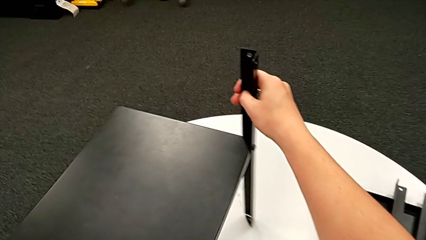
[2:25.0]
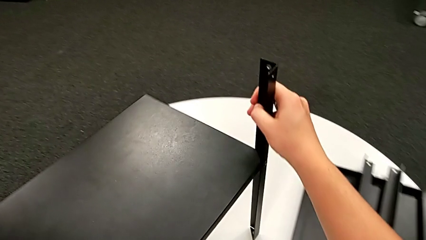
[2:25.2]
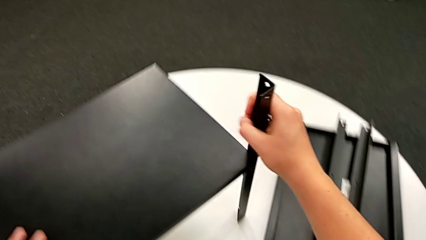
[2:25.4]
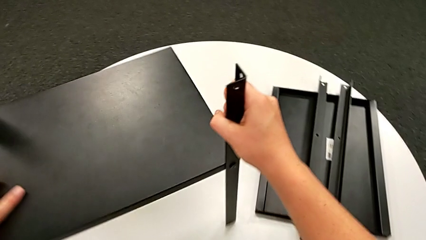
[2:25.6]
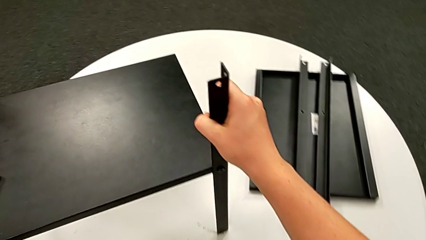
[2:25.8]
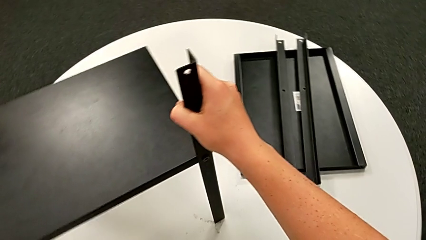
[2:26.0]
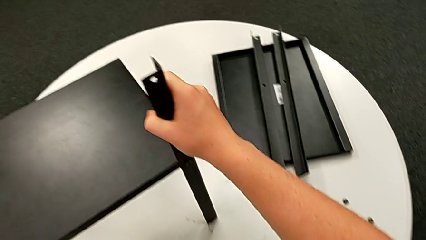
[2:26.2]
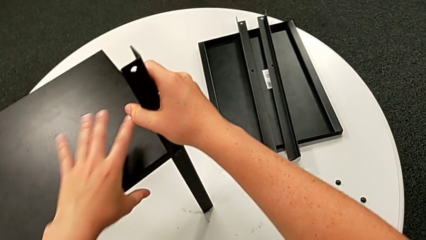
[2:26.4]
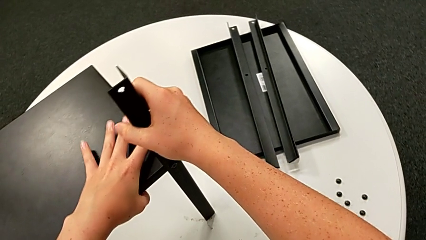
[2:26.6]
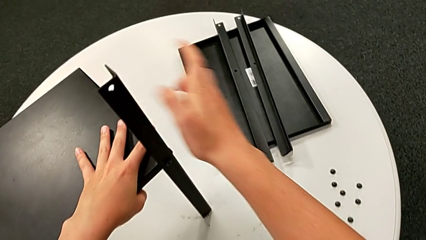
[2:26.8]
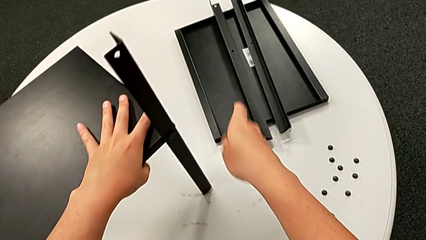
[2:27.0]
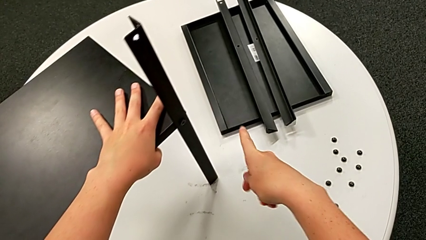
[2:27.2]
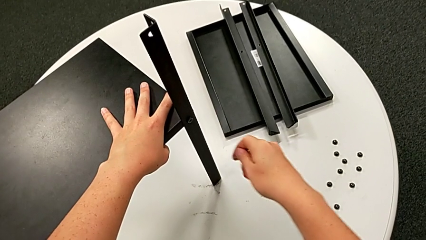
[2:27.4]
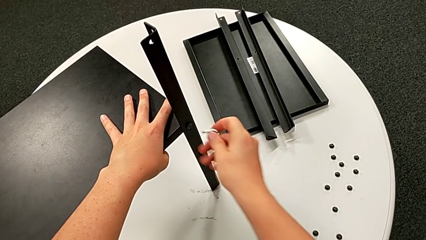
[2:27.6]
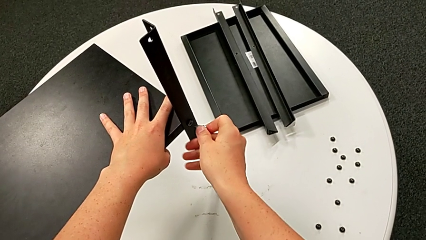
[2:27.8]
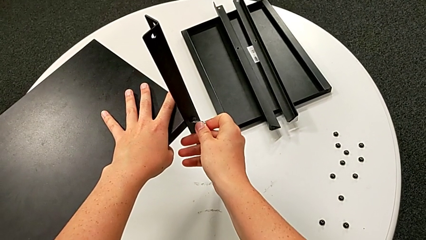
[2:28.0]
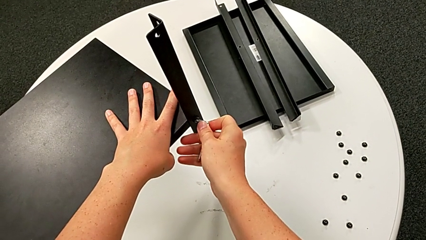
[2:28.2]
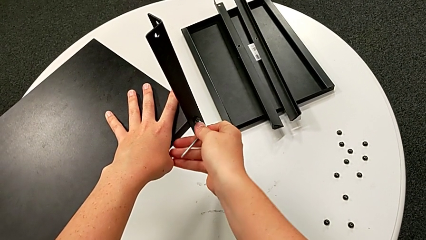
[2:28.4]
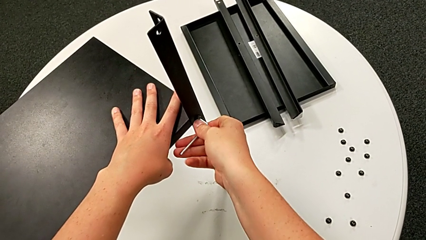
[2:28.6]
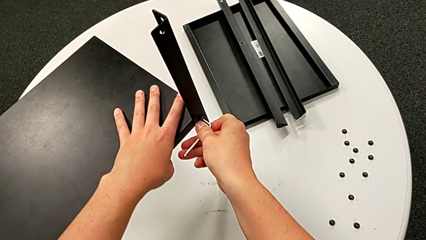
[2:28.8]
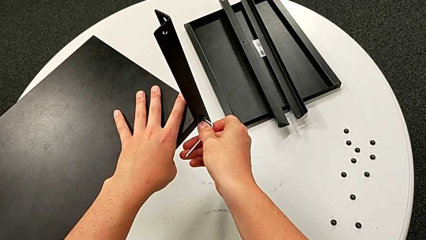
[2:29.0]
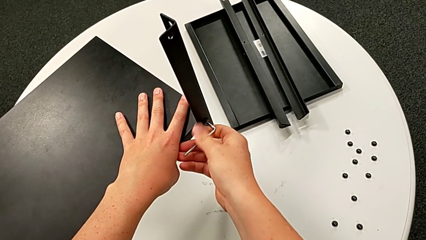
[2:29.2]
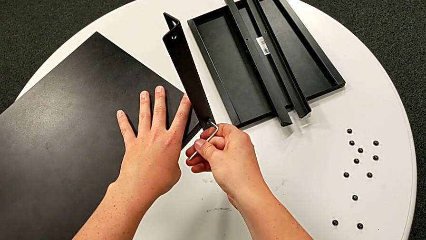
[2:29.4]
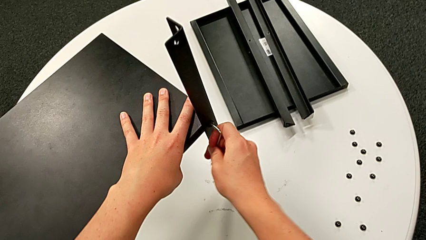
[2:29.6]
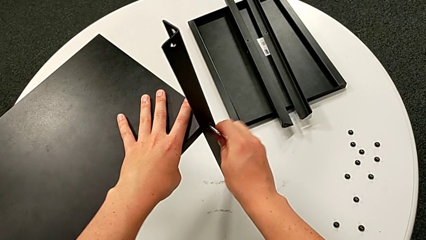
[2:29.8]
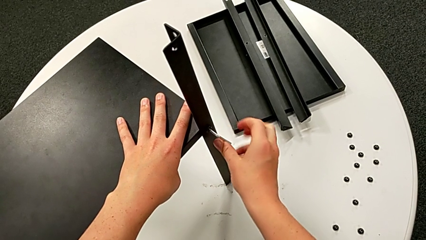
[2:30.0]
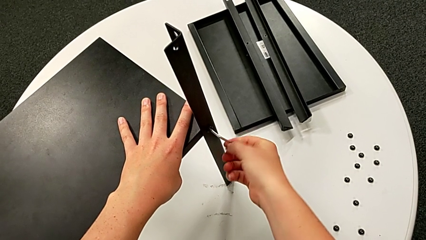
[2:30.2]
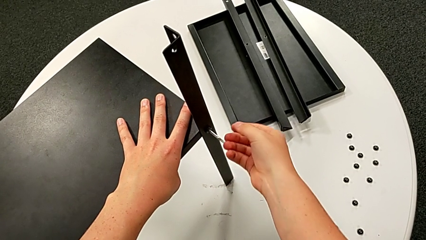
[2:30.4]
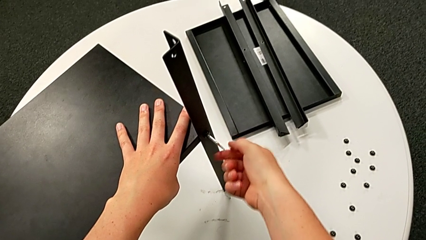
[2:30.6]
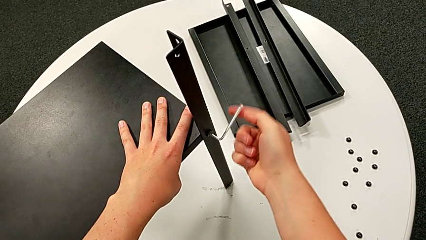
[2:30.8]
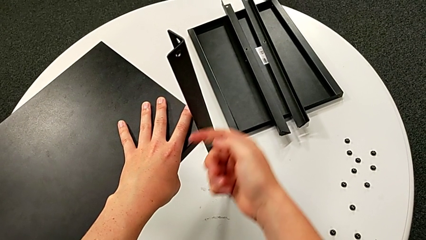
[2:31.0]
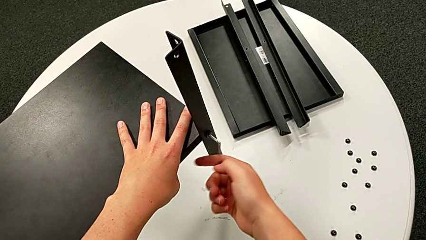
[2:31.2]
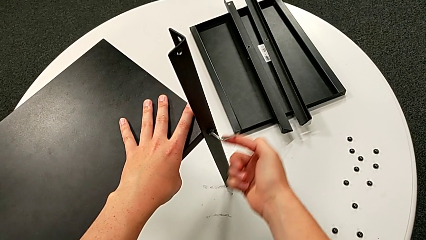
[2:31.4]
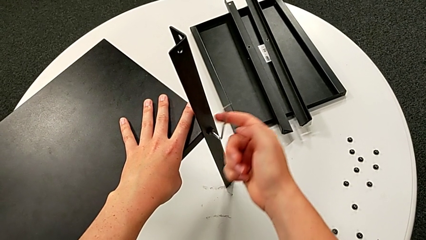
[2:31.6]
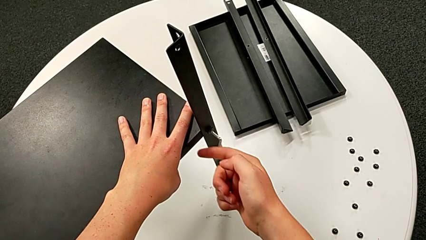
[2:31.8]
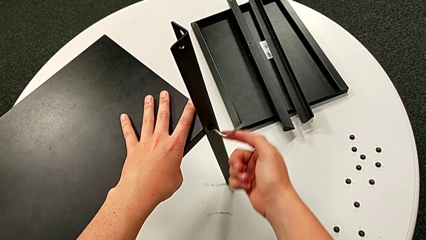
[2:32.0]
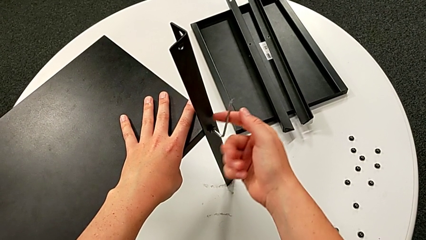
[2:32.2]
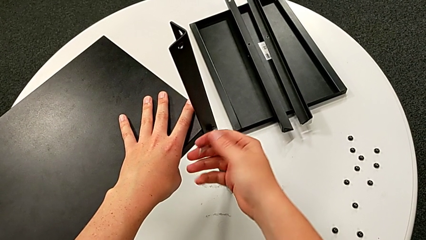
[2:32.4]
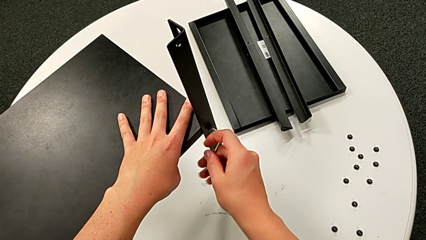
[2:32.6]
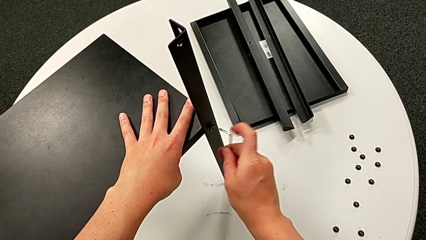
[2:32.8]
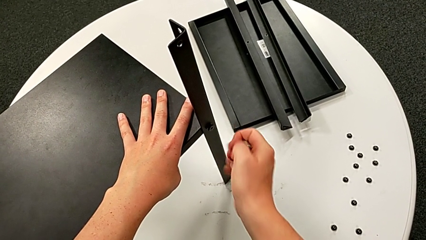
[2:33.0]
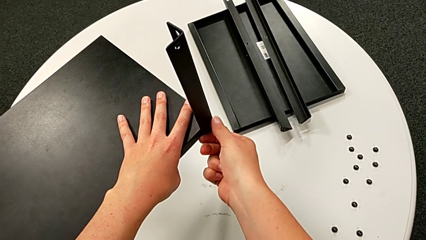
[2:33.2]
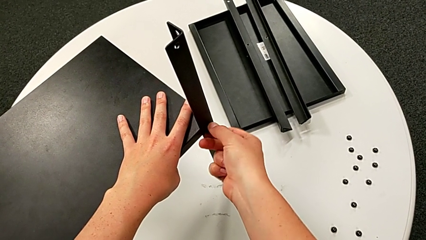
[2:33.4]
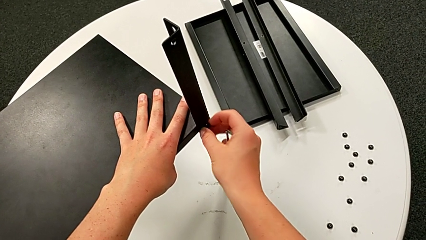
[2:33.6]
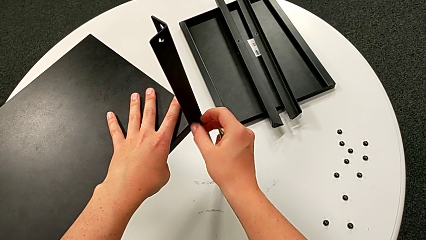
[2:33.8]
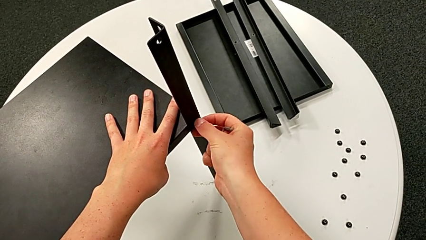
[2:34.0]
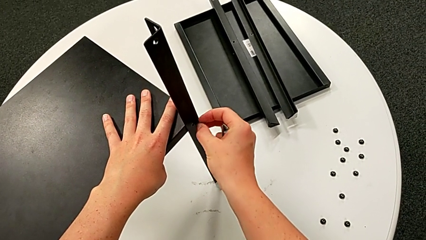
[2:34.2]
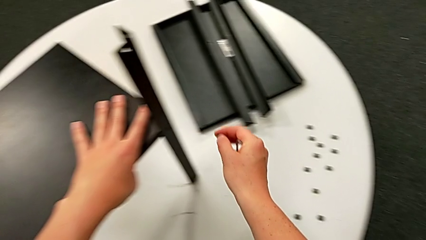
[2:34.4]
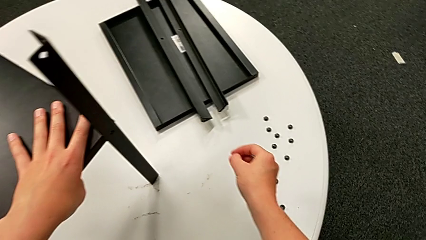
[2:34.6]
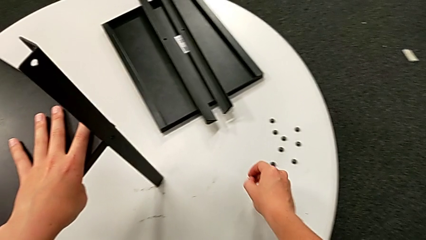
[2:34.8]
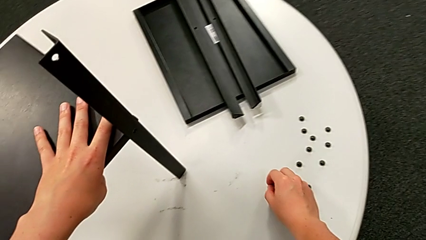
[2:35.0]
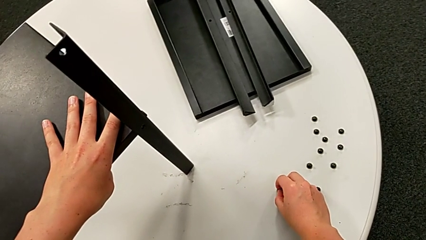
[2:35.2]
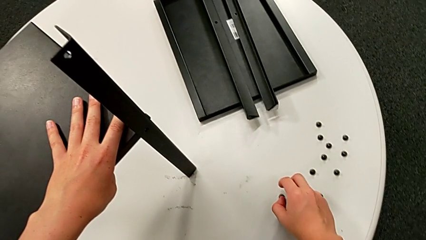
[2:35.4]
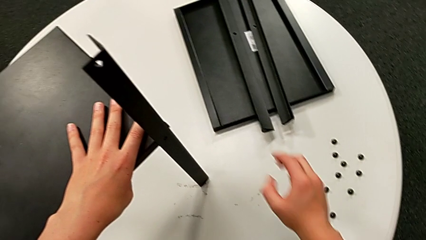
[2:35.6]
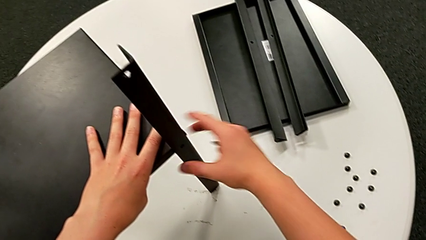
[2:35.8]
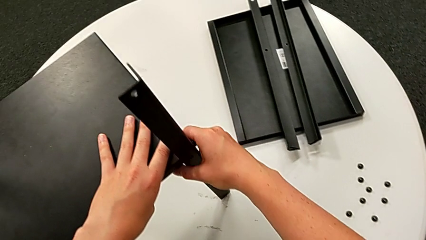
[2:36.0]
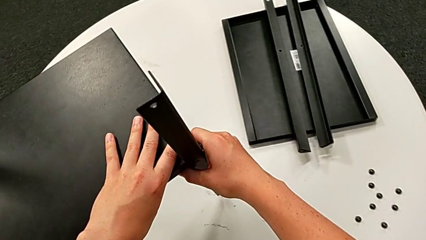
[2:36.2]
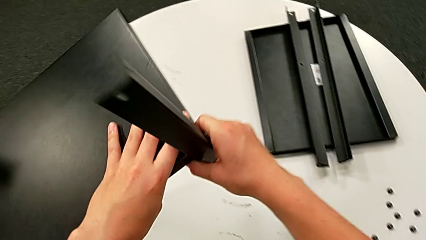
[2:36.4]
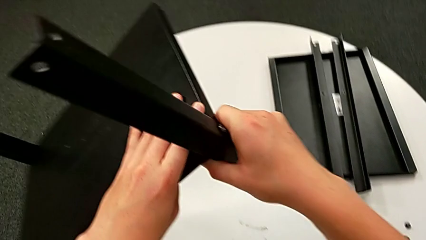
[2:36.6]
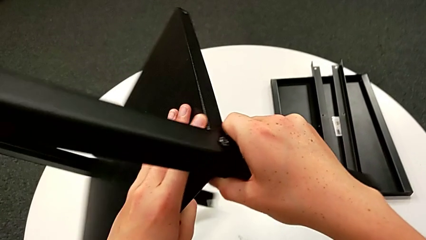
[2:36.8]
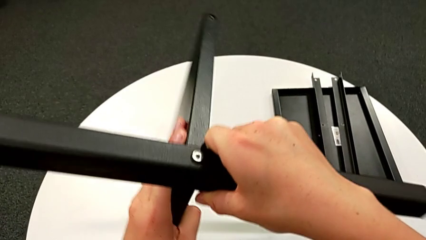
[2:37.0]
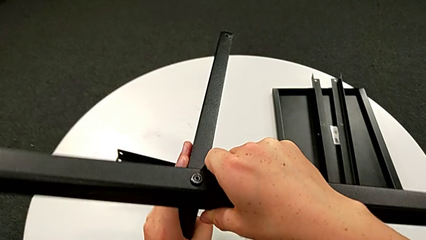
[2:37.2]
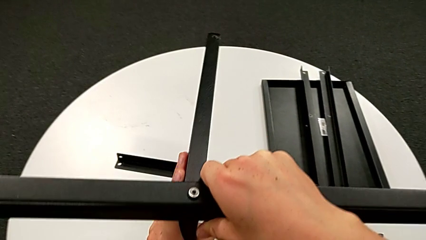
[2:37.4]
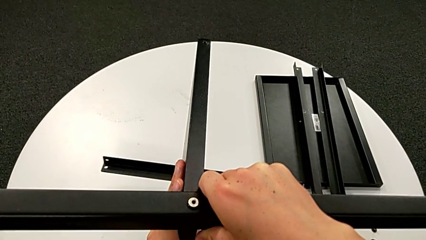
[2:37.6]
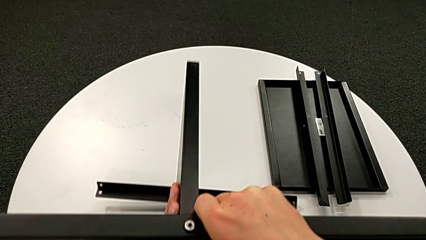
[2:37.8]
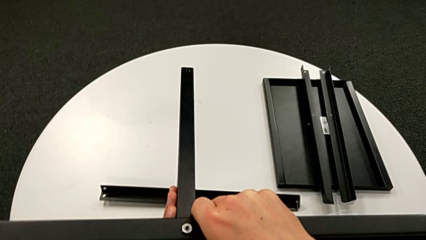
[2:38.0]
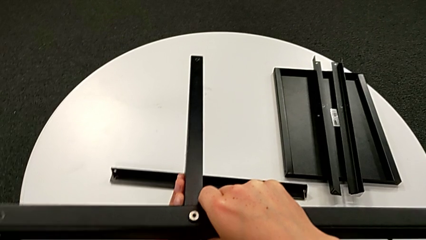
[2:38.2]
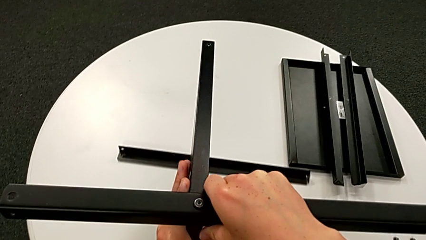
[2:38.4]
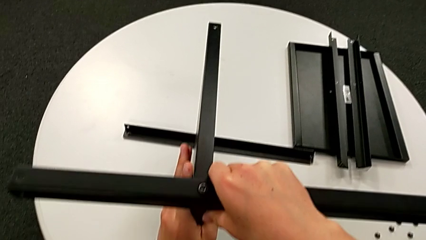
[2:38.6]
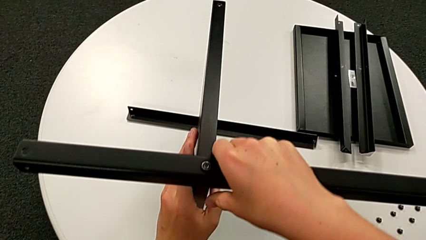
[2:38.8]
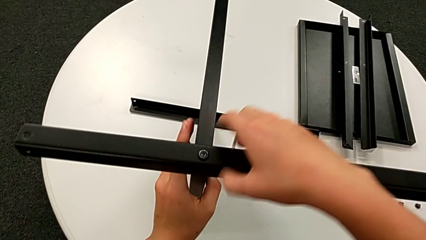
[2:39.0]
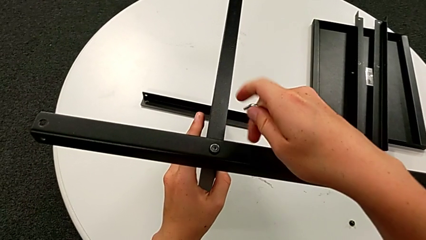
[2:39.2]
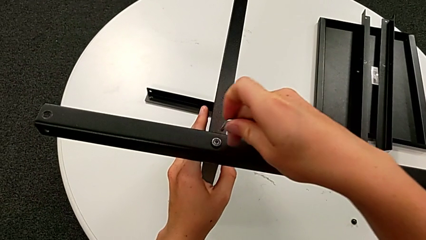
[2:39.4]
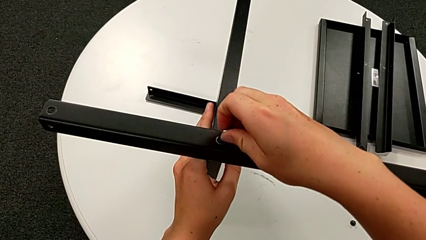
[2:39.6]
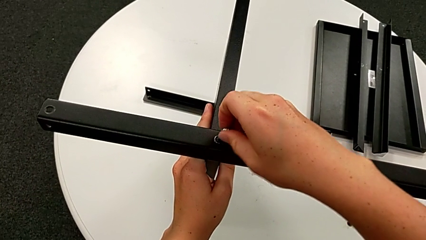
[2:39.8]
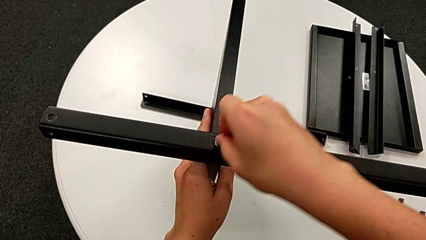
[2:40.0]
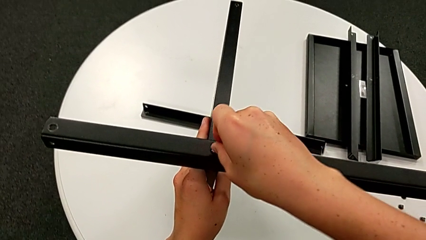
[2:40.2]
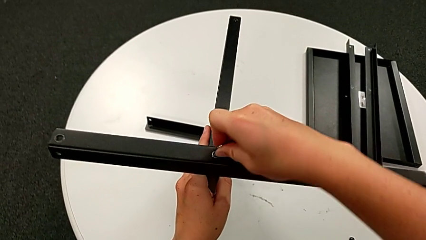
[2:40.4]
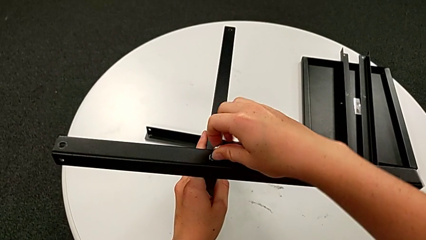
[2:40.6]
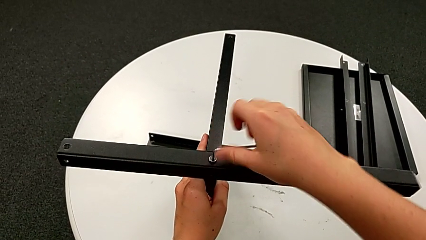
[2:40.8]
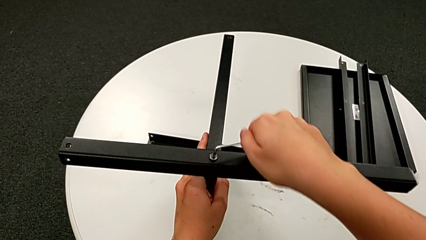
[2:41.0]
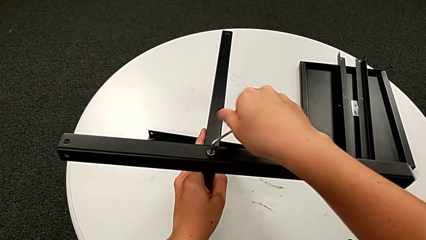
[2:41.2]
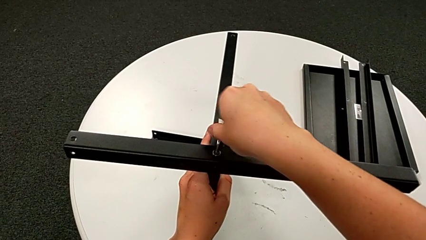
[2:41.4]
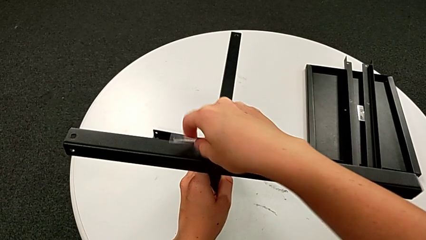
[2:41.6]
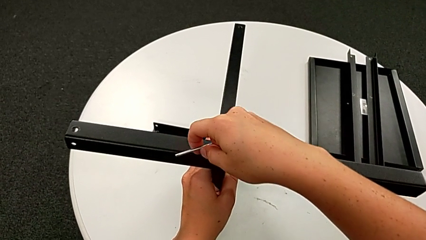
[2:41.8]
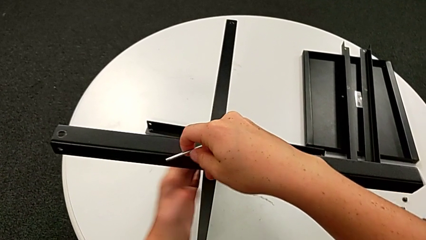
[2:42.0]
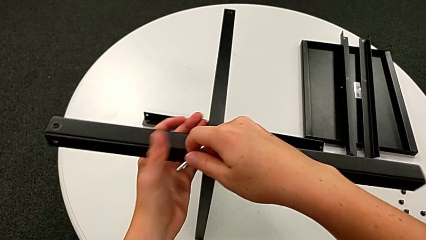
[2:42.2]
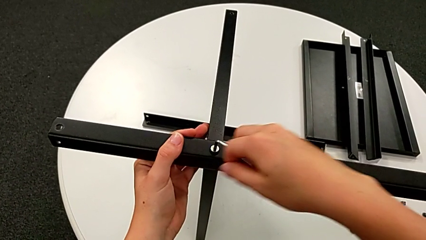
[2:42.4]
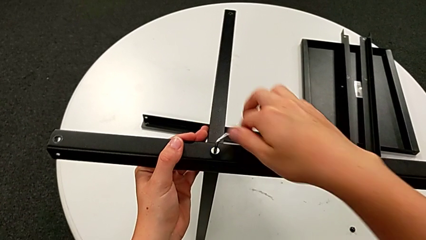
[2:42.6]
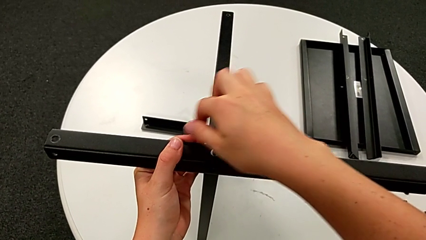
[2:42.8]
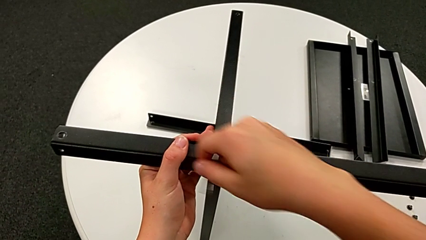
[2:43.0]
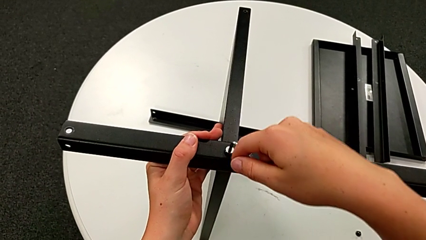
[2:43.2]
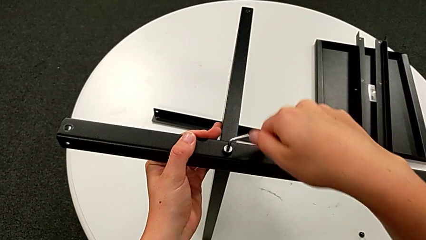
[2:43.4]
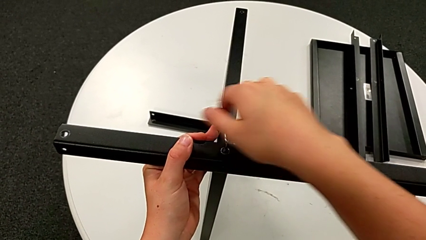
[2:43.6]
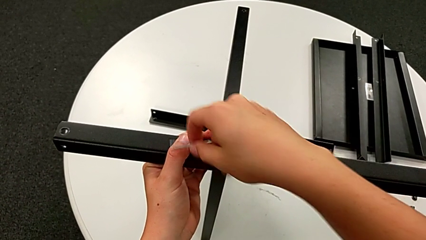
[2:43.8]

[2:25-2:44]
The camera wearer is disassembling the third leg. They rotate the nightstand, grab the tray, approach the hex socket head, insert the Allen wrench, unscrew the hex socket head, withdraw the Allen wrench, unscrew the hex socket head, disassemble it, place it, grab the nightstand, rotate it, insert the Allen wrench and begin to unscrew the hex socket head.
